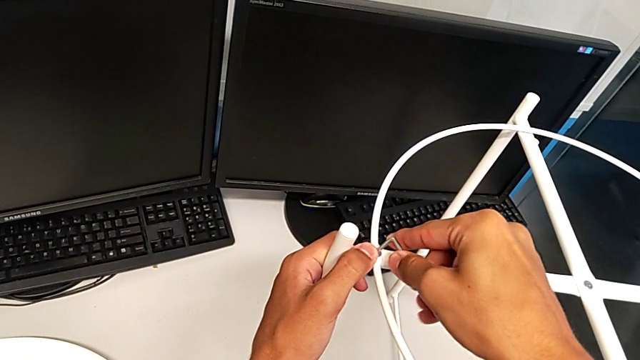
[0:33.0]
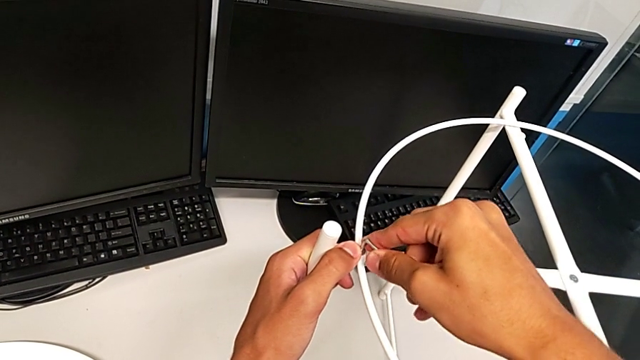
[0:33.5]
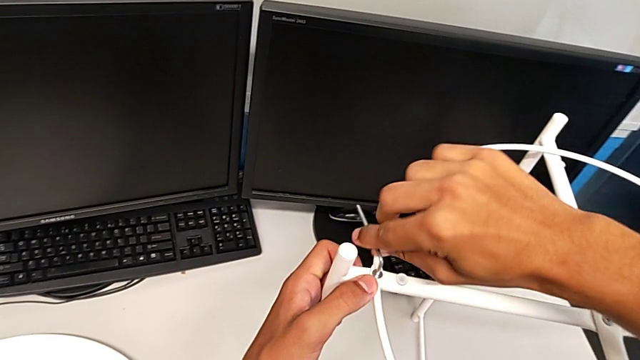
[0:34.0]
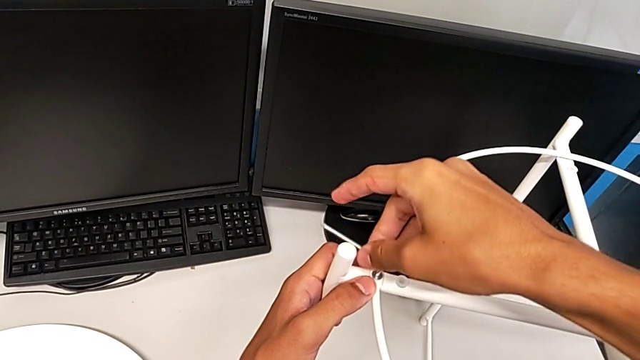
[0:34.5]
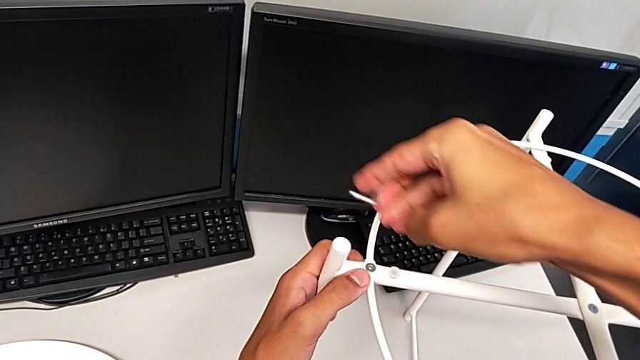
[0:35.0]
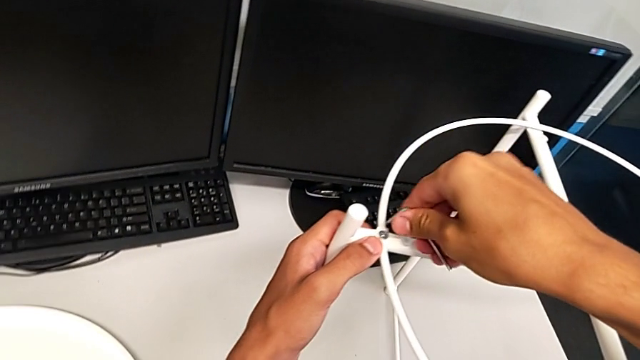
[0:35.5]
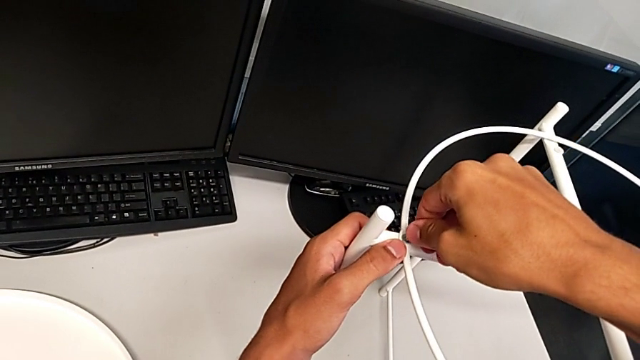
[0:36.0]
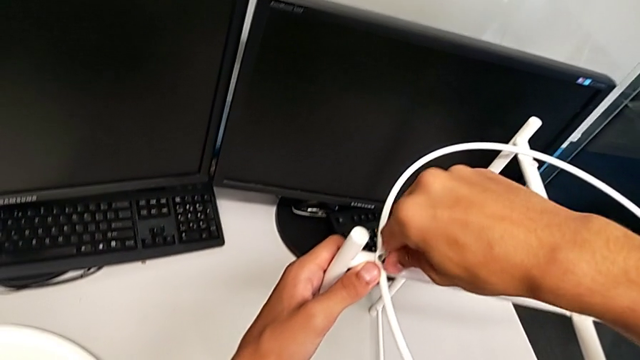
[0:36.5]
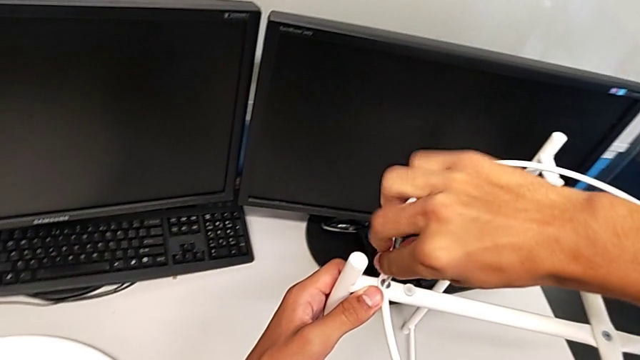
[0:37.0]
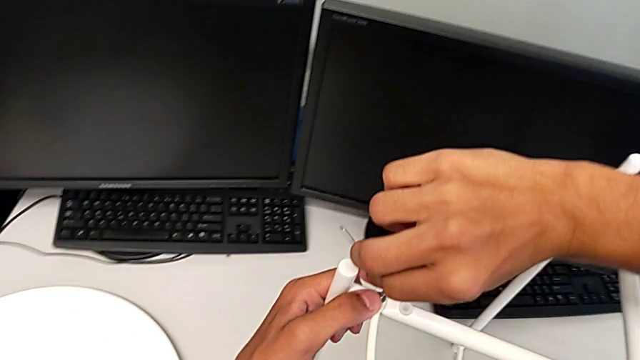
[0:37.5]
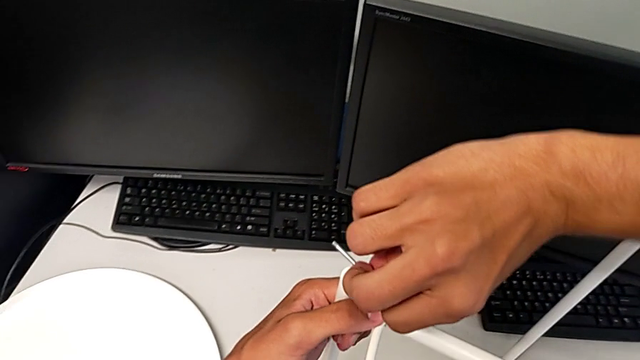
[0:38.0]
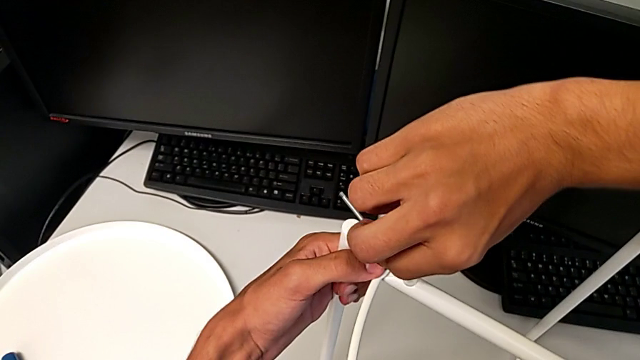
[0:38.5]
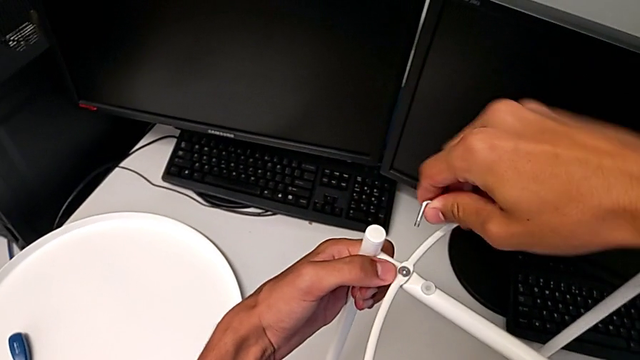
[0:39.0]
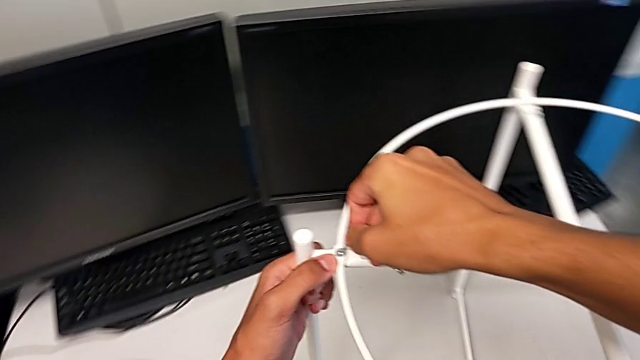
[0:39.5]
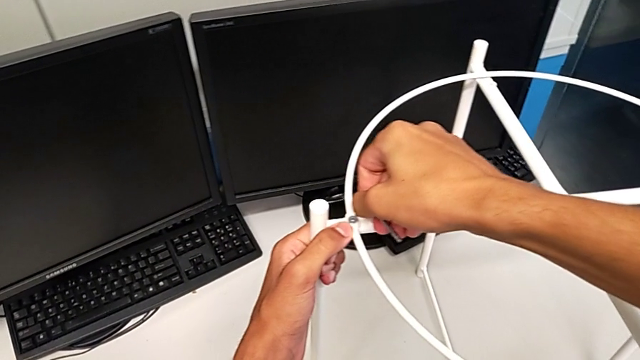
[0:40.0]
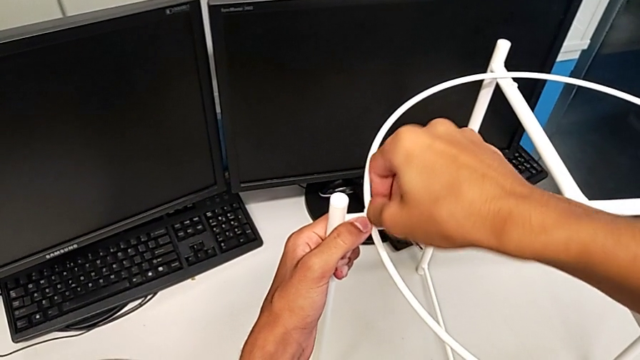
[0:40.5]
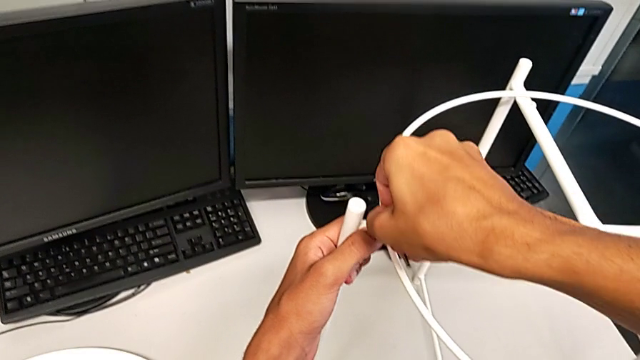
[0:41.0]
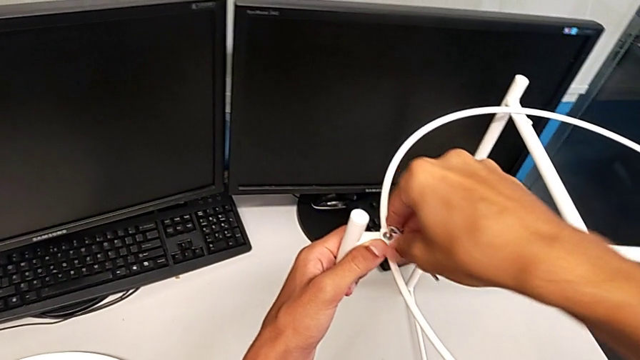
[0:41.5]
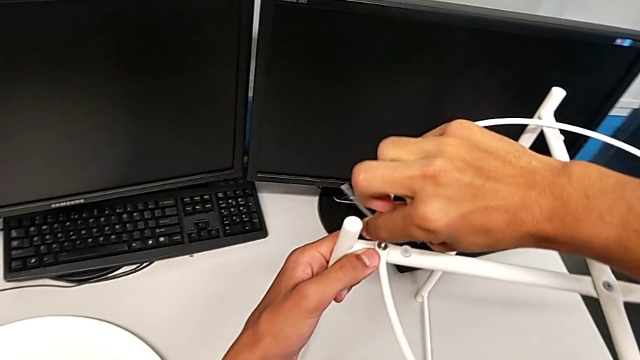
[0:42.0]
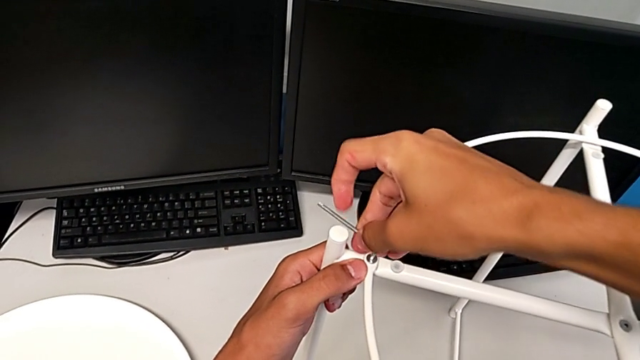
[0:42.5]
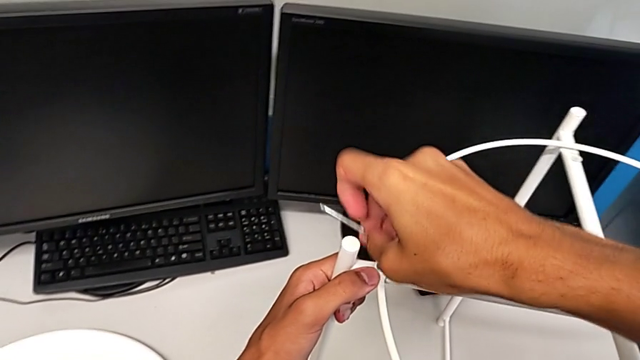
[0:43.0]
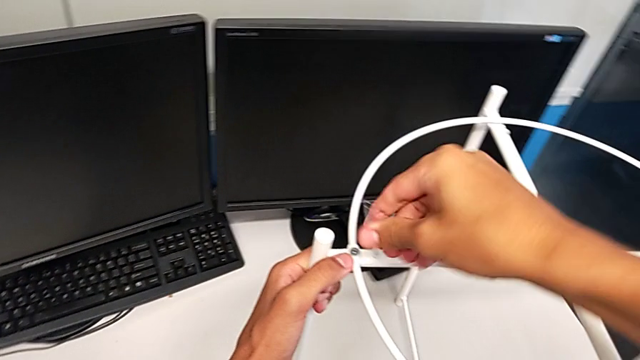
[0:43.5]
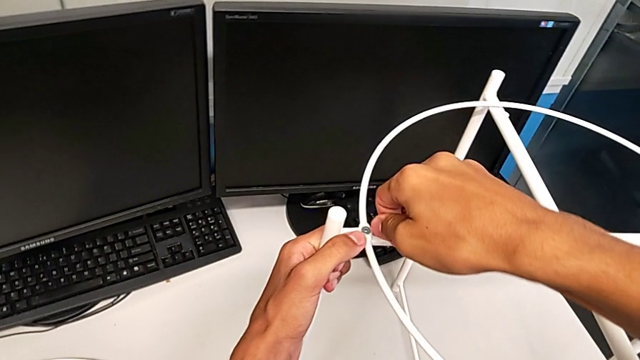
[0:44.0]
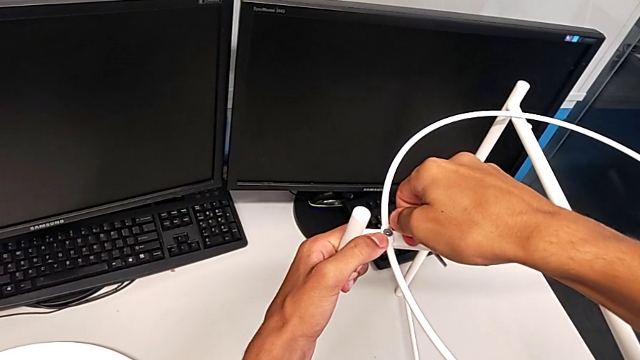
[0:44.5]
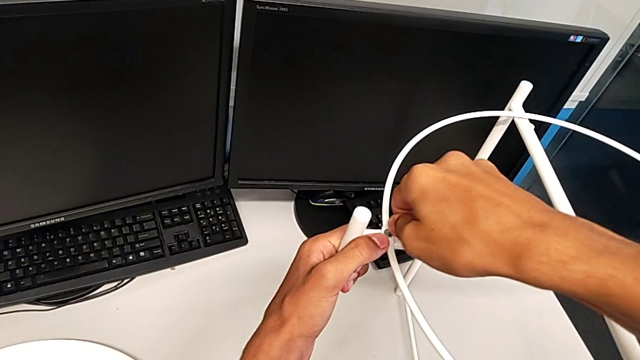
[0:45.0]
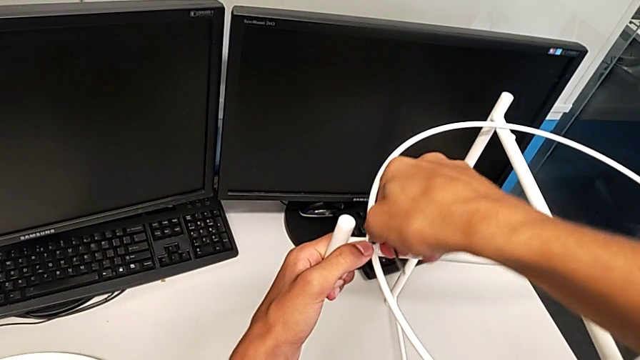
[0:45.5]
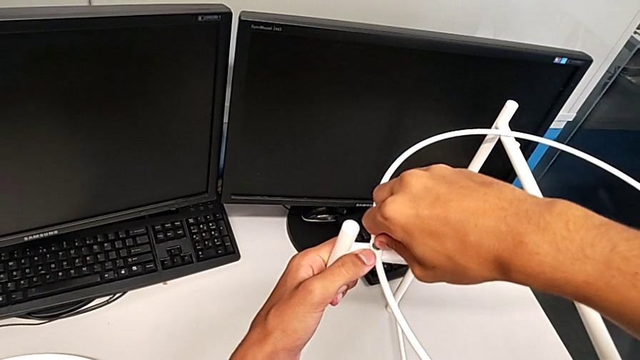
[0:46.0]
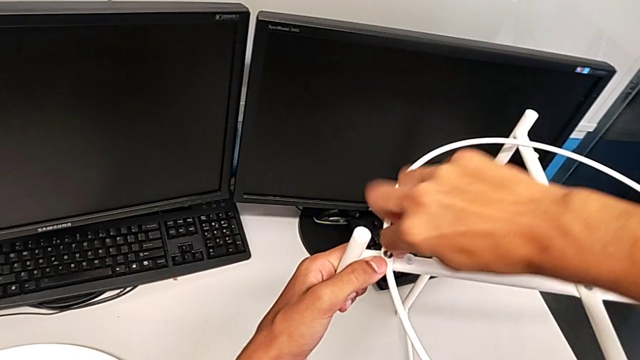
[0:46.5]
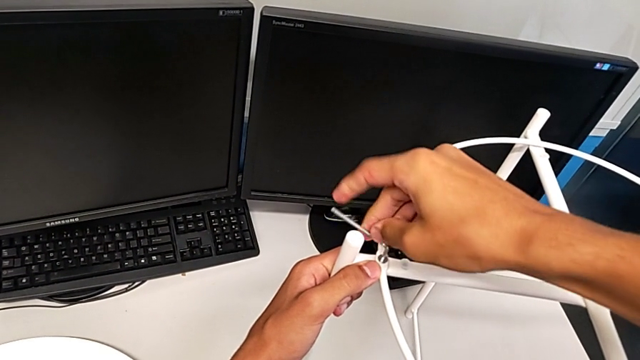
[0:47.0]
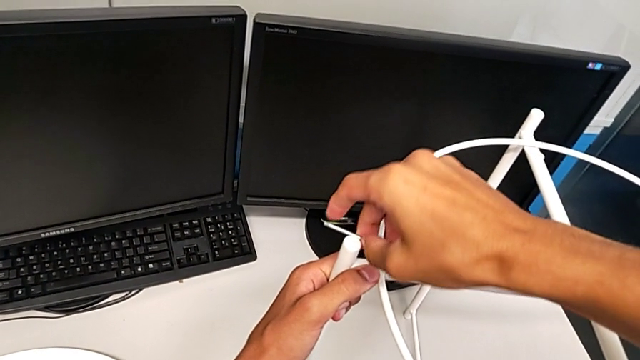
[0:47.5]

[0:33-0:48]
The camera wearer is removing the circle from the tray table. They keep unscrewing the hex socket head.

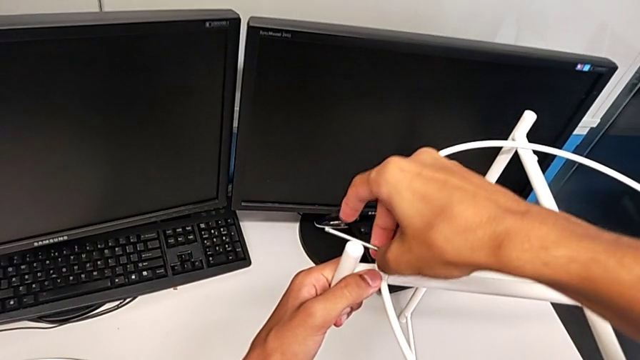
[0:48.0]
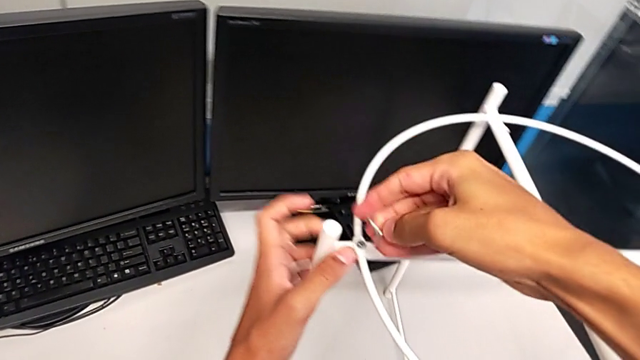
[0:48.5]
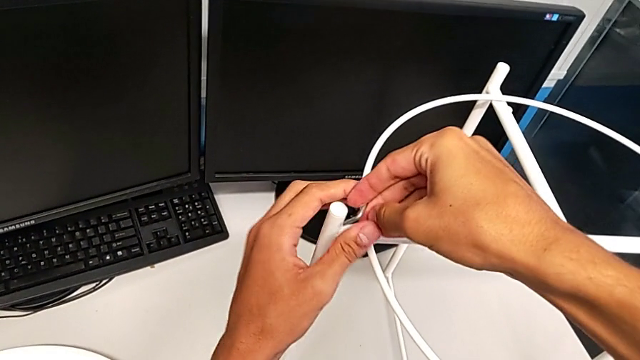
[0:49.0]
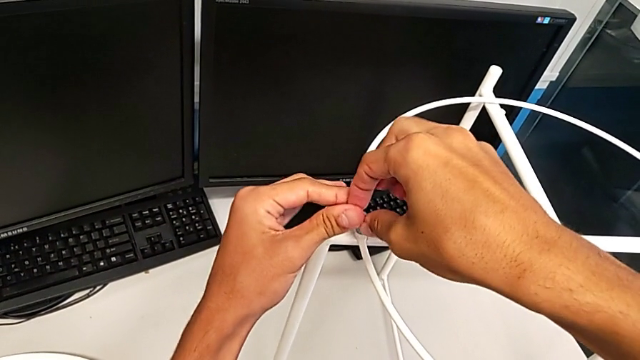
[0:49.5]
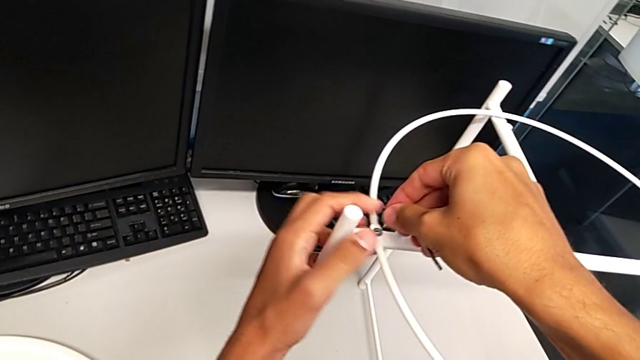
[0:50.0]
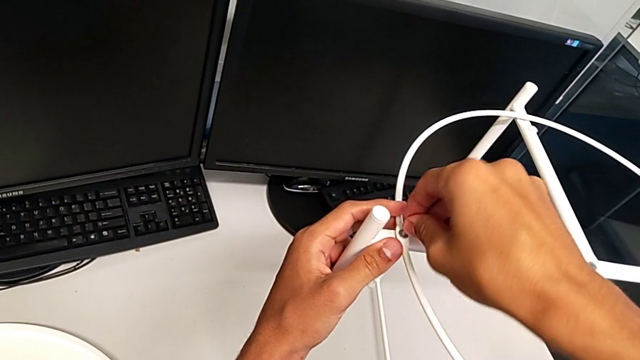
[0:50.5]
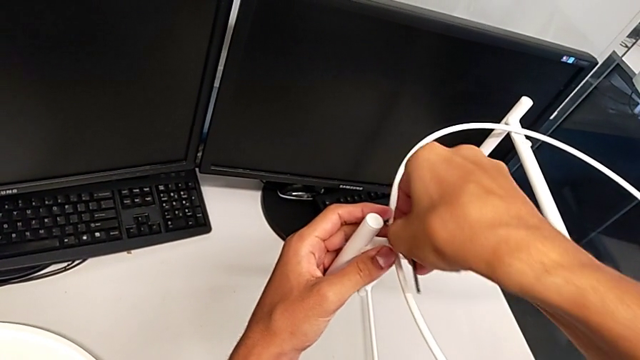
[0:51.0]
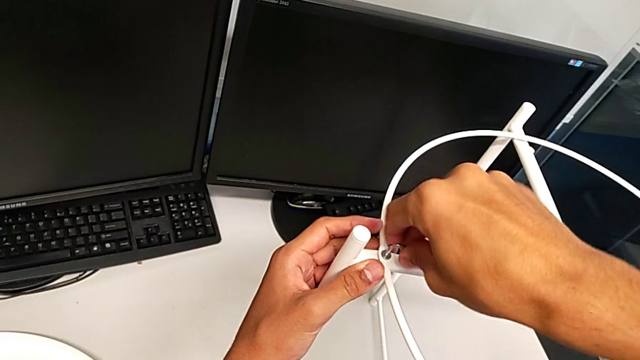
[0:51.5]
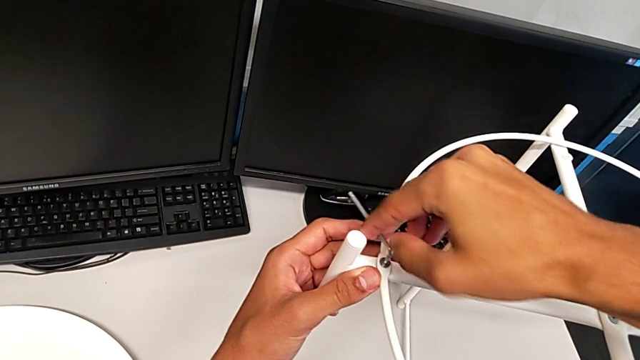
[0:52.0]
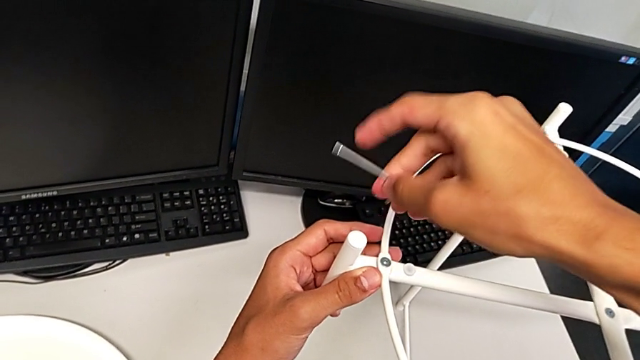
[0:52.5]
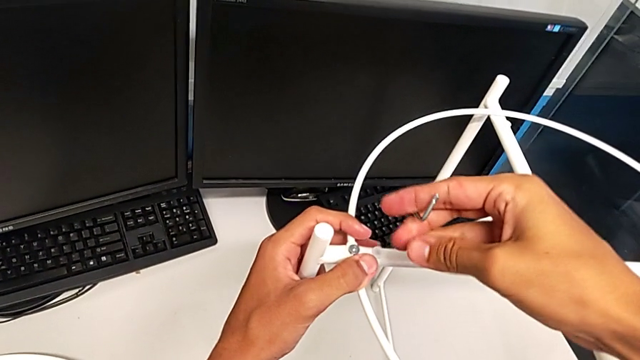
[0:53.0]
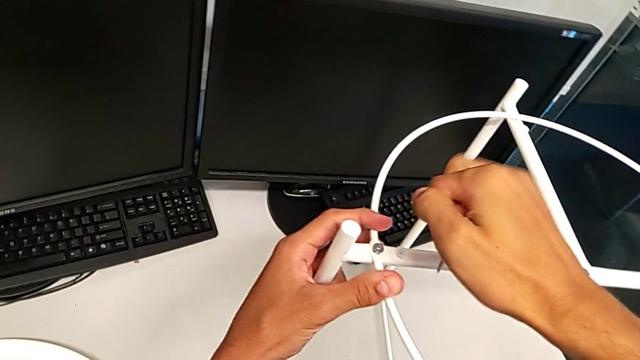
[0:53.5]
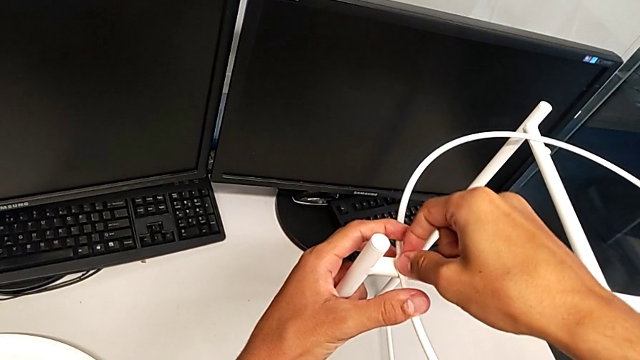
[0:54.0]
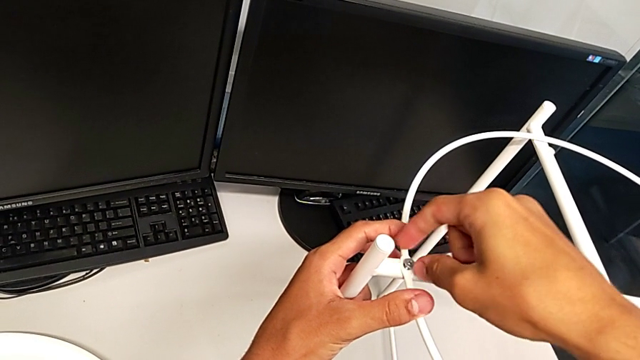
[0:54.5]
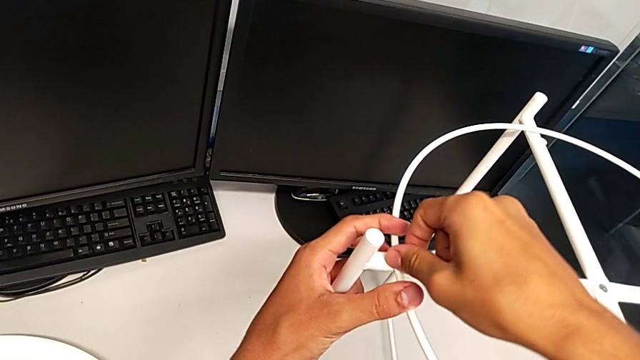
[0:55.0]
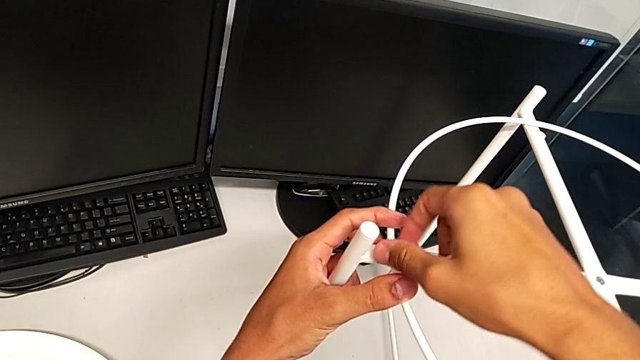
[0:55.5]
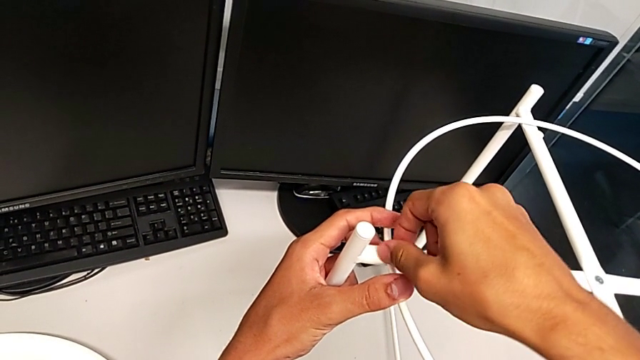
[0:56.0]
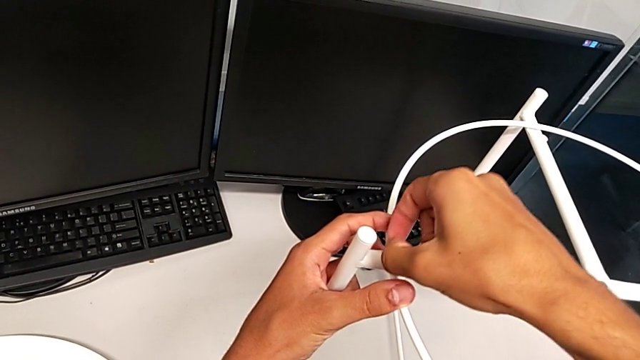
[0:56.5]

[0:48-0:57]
The camera wearer is removing the circle from the tray table. They keep unscrewing the hex socket head, withdraw the Allen wrench, unscrew the hex socket head and disassemble it.
